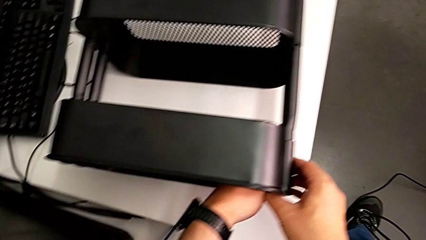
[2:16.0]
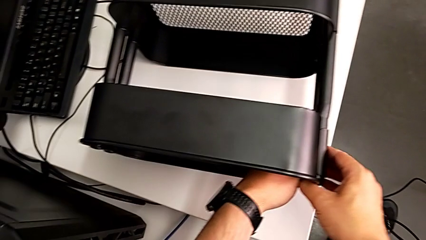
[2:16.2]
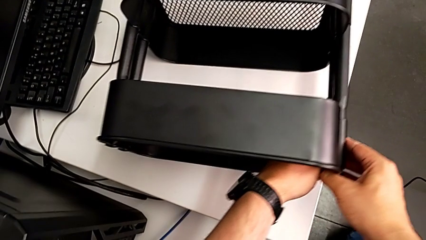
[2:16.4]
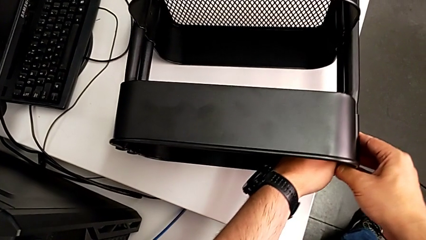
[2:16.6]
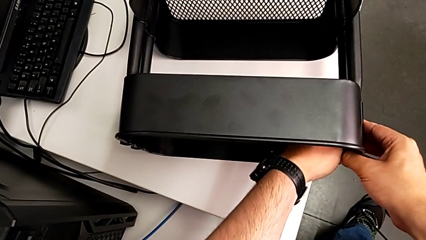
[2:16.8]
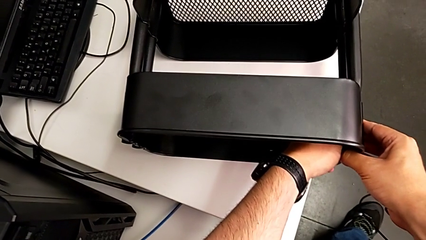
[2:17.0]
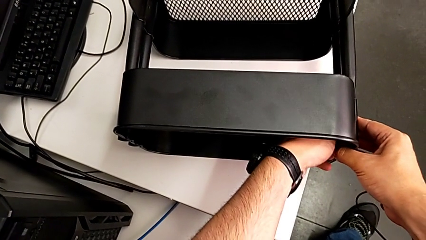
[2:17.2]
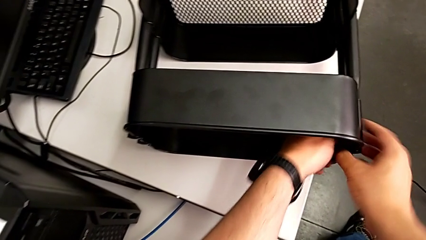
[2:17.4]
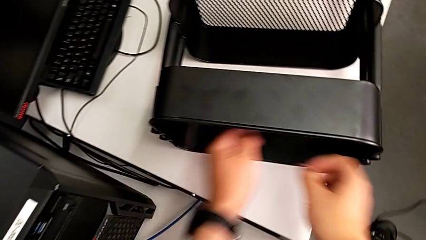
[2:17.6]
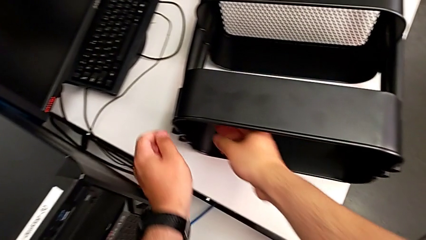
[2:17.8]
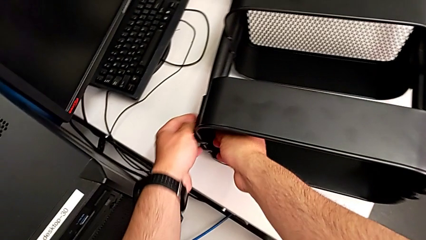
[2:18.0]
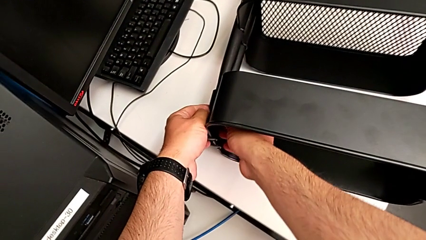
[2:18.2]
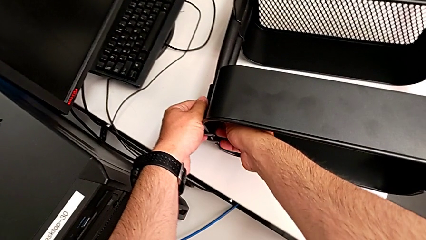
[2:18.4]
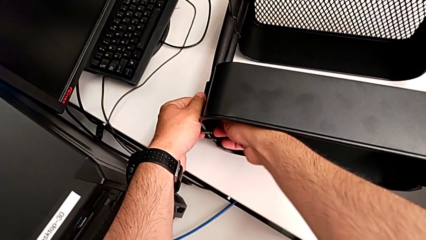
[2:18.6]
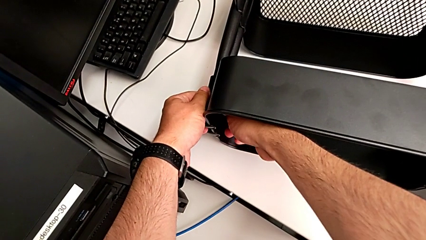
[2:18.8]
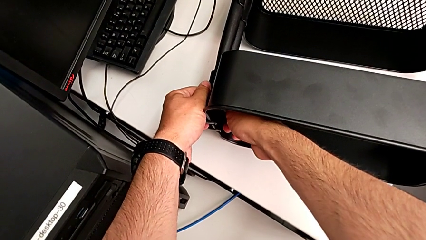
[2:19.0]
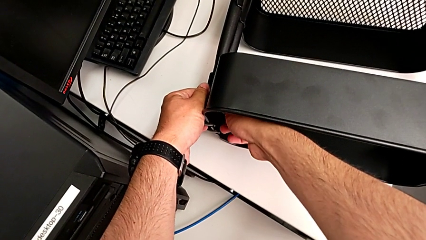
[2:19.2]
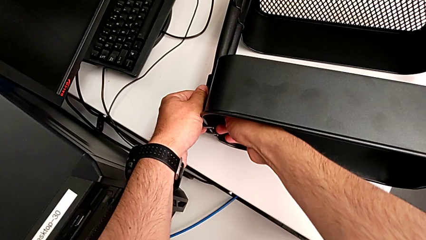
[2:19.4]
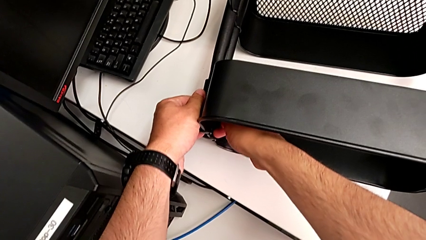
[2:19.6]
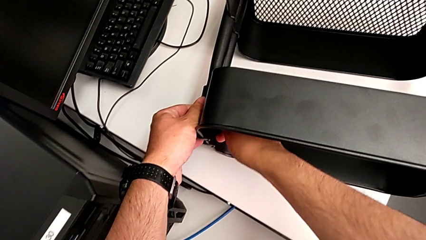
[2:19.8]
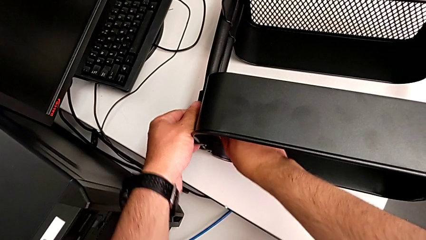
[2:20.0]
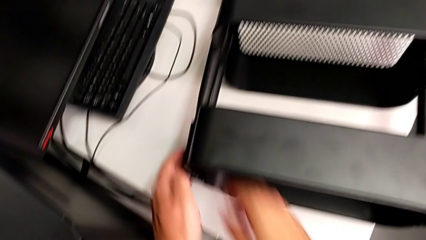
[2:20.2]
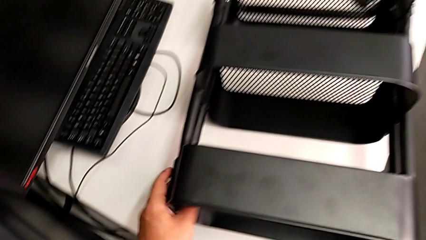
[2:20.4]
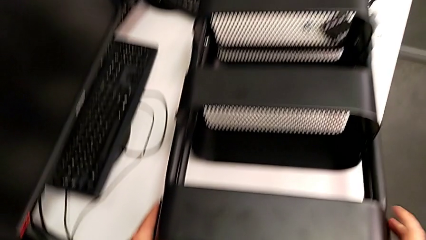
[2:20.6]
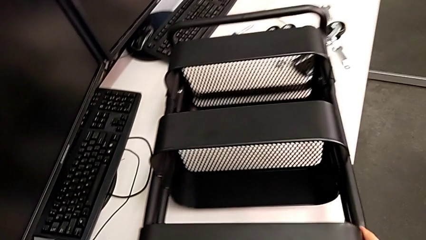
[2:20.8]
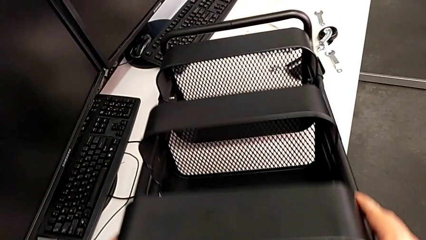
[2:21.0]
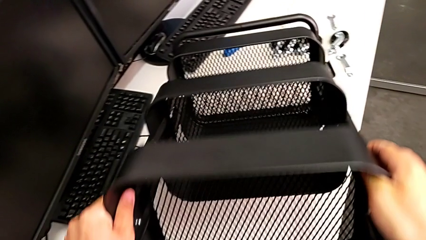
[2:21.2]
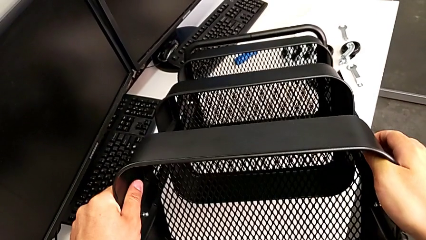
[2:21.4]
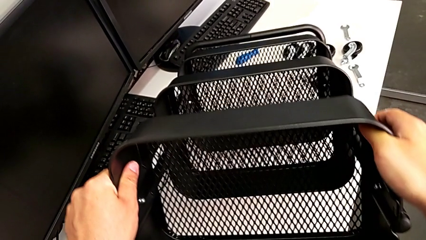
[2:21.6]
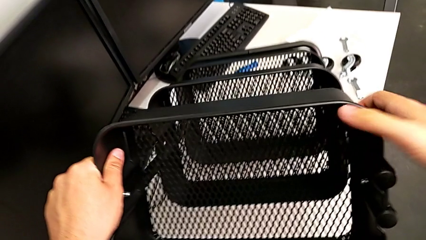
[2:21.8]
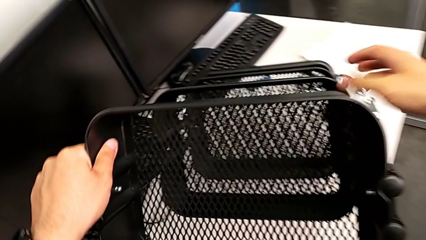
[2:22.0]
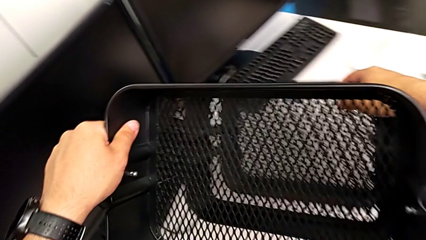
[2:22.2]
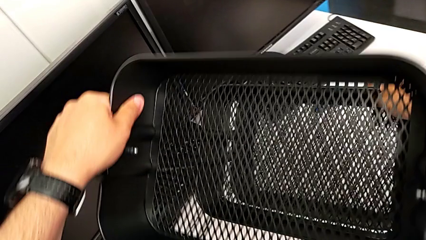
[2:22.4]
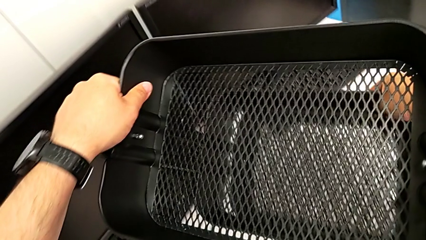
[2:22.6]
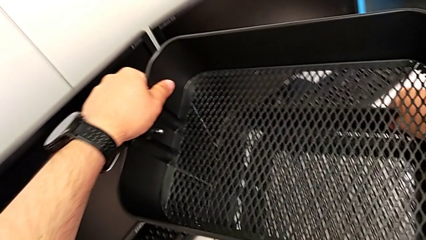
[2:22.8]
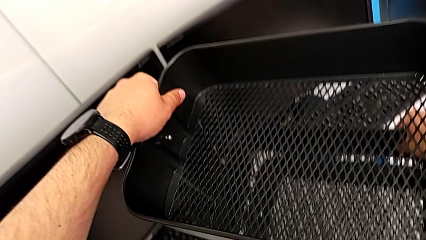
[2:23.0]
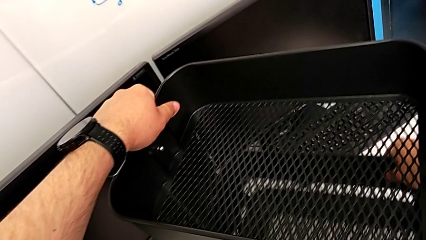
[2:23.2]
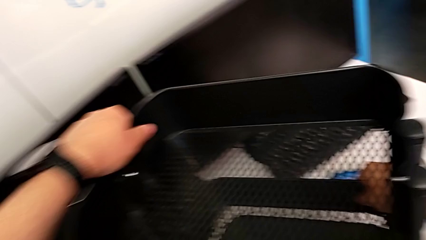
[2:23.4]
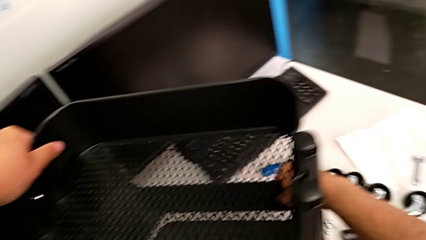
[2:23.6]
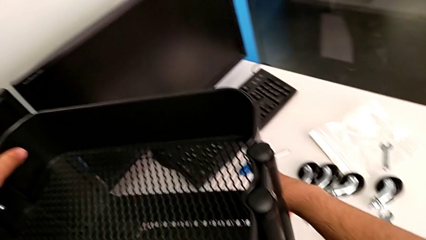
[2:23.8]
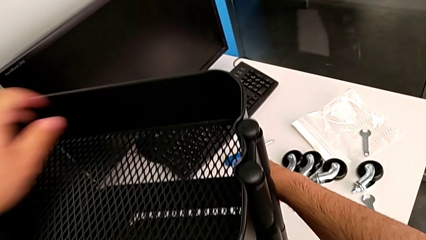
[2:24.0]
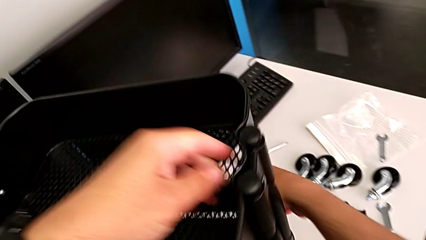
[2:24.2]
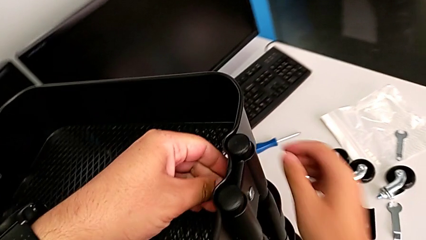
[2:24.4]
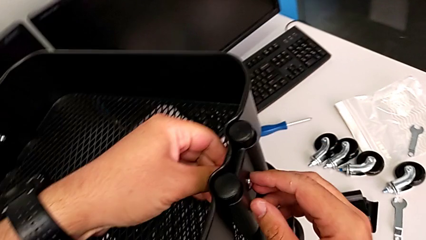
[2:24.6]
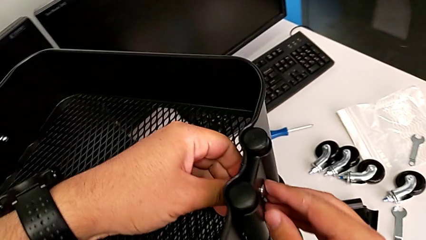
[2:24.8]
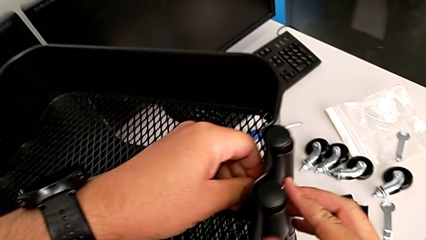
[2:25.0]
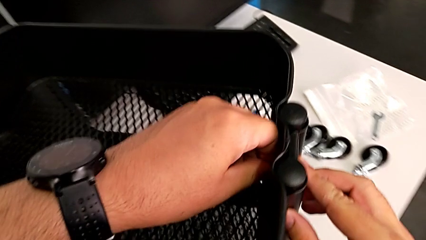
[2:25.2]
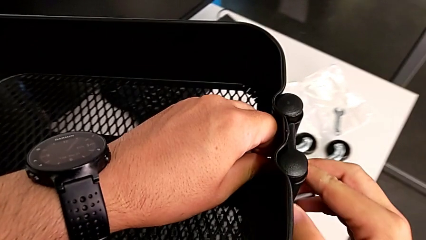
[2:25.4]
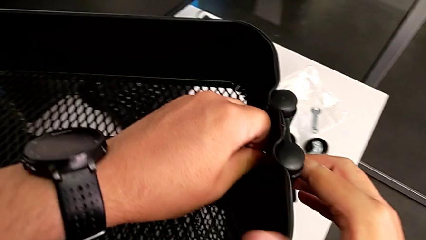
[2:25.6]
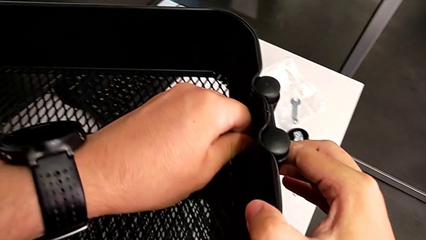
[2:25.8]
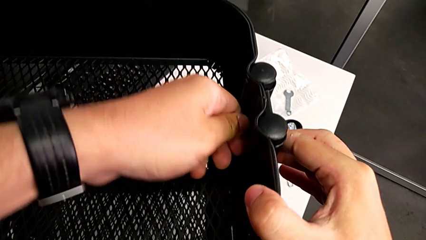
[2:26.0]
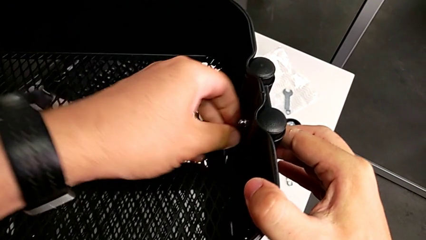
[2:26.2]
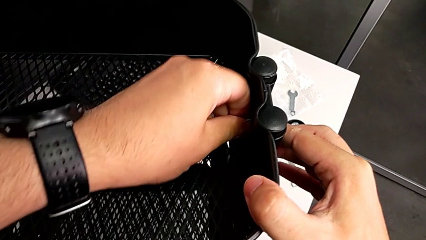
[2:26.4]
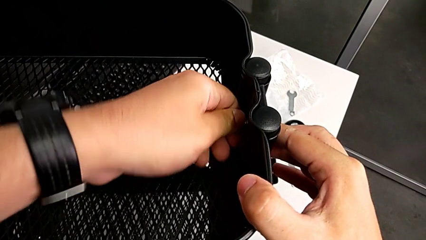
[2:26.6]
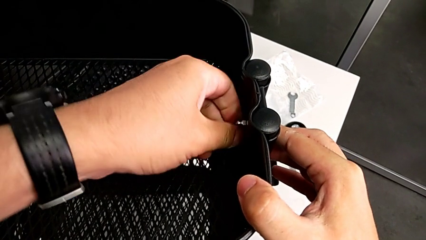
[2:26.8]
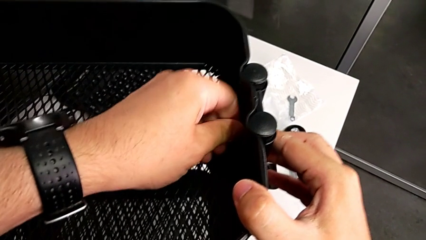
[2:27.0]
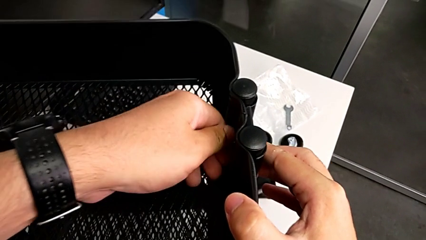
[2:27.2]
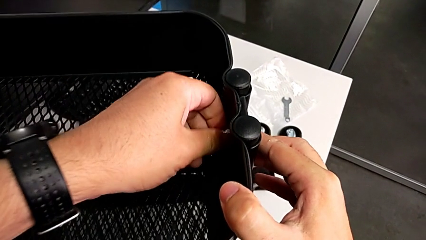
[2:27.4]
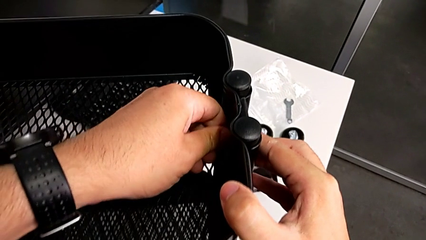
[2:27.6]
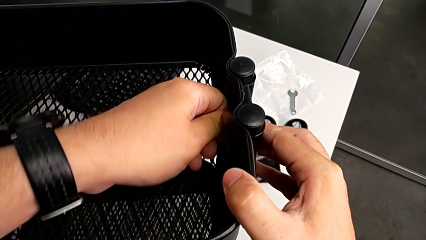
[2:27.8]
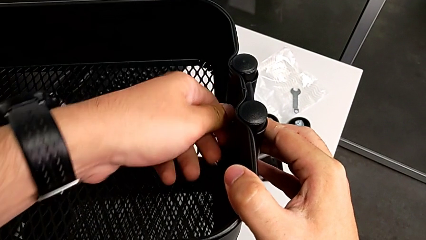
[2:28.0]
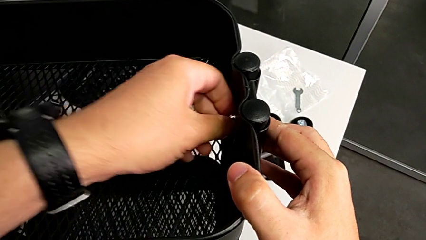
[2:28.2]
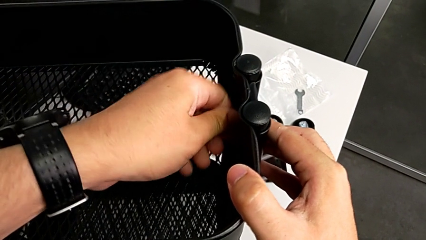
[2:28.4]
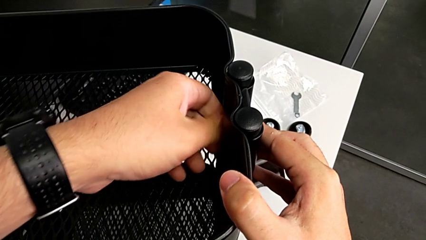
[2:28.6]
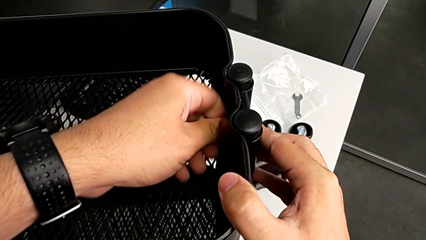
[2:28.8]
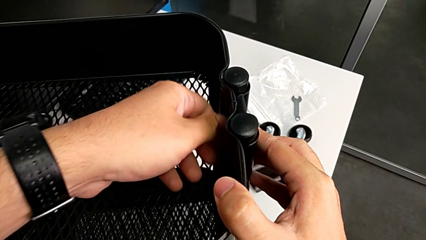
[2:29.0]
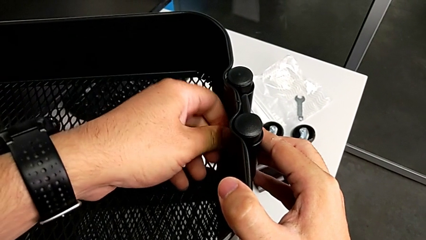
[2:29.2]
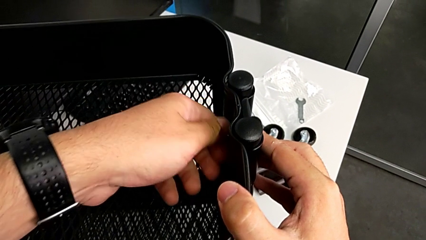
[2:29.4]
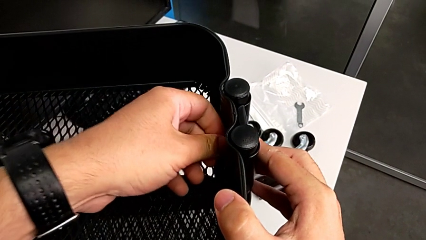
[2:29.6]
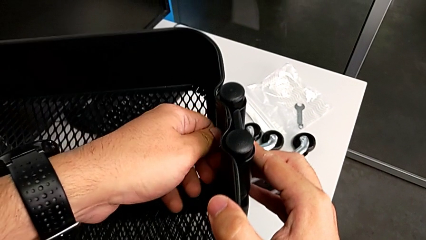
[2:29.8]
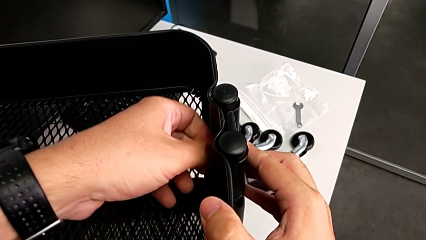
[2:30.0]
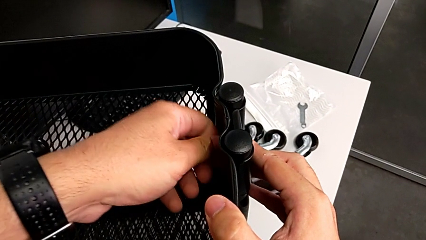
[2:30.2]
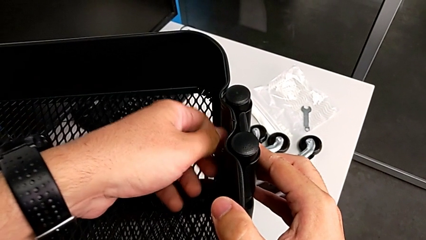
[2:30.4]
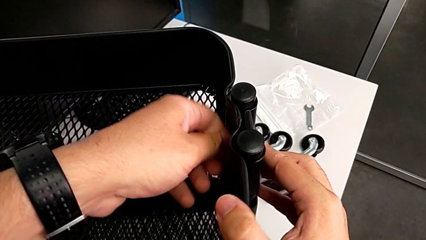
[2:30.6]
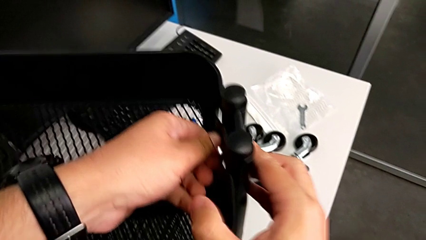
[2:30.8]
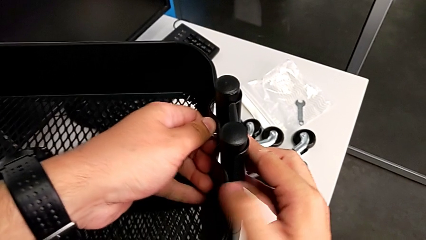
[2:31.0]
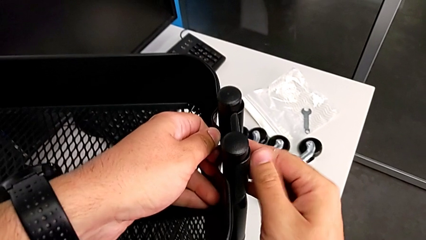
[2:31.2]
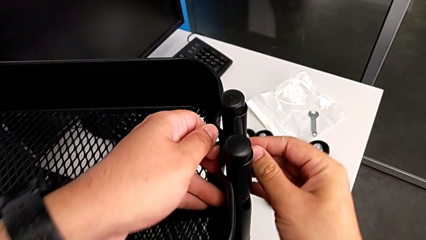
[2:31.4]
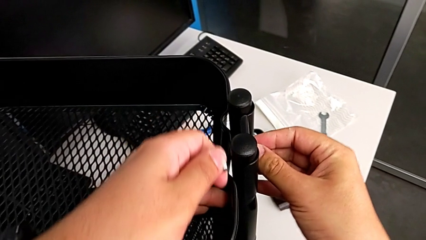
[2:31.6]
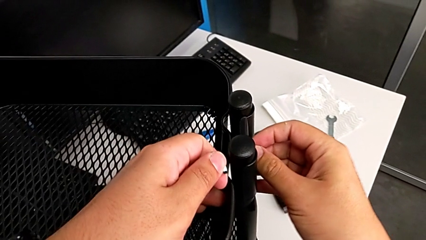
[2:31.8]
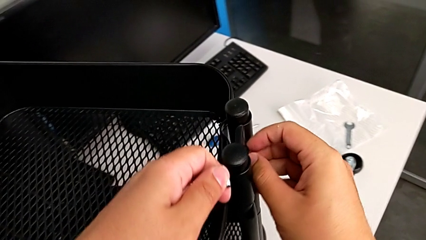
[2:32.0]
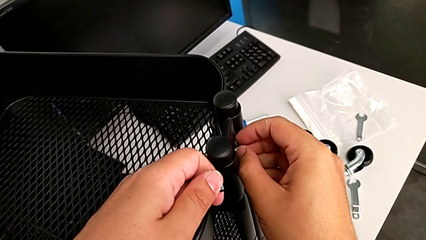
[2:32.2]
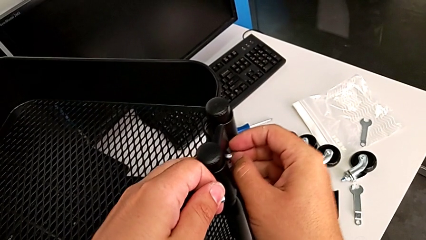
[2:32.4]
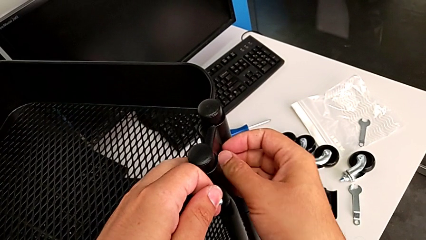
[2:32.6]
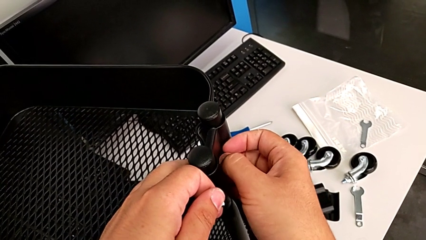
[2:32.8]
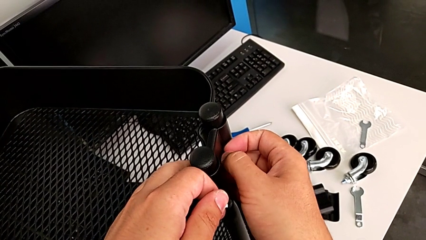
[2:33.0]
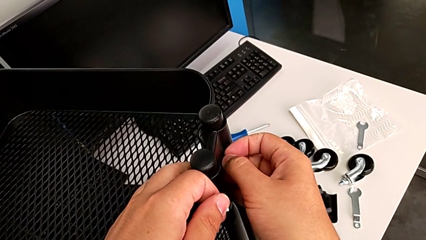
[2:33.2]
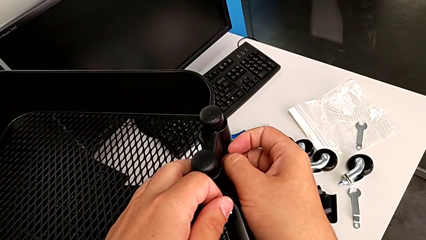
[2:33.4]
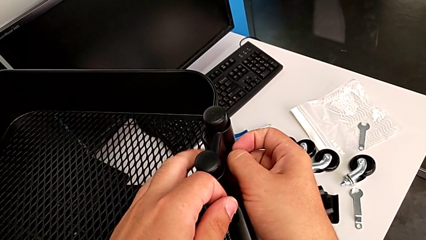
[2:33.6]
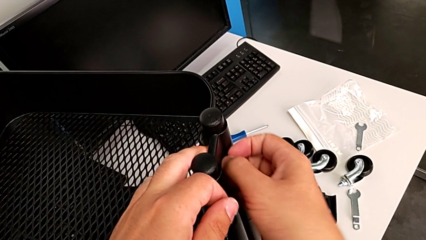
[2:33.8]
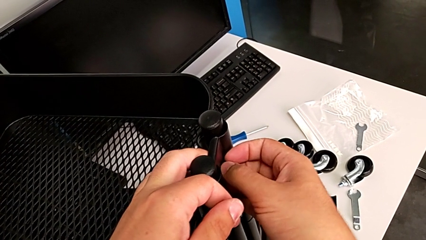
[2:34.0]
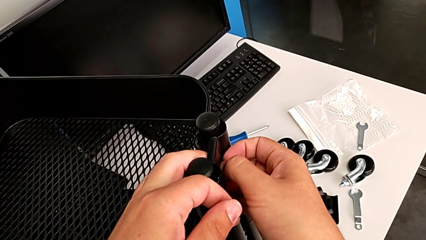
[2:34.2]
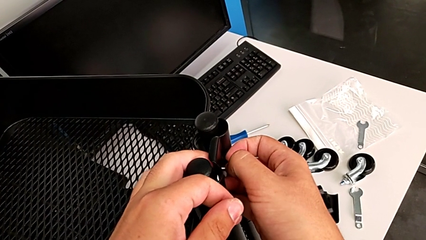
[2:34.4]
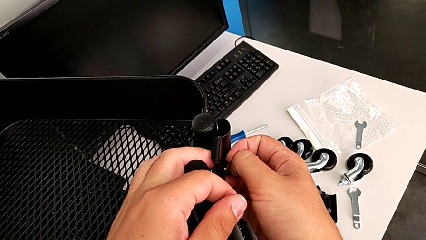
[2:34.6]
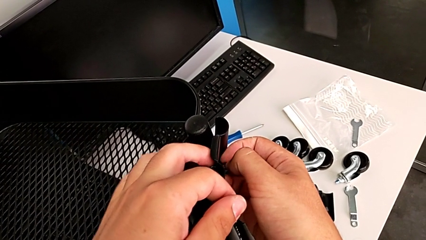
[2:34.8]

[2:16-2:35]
The camera wearer is disassembling the top tray. They unscrew the first hexagon cap nut, unscrew the second hexagon cap nut, lift the utility cart, unscrew the first hexagon cap nut and begin to disassemble the first bracket.
